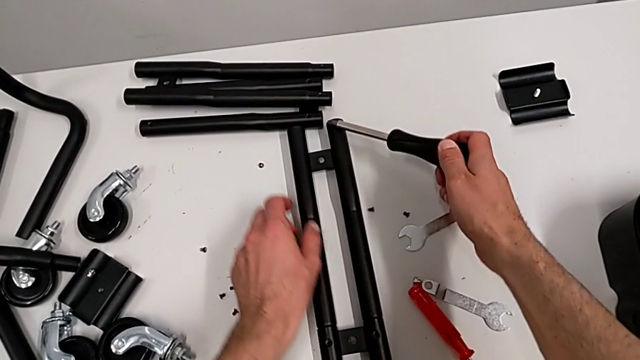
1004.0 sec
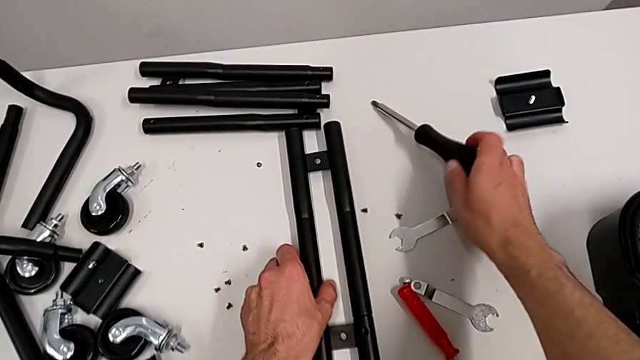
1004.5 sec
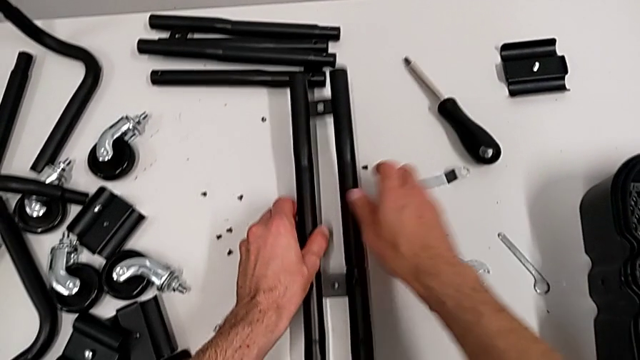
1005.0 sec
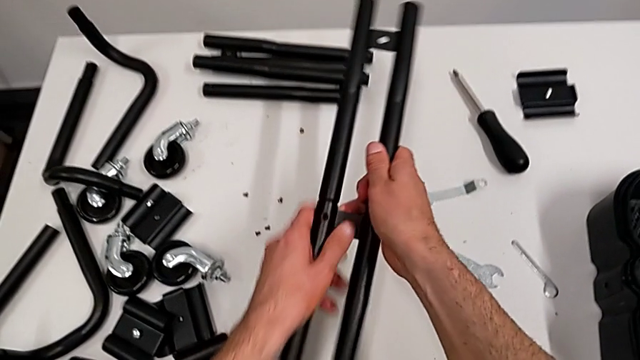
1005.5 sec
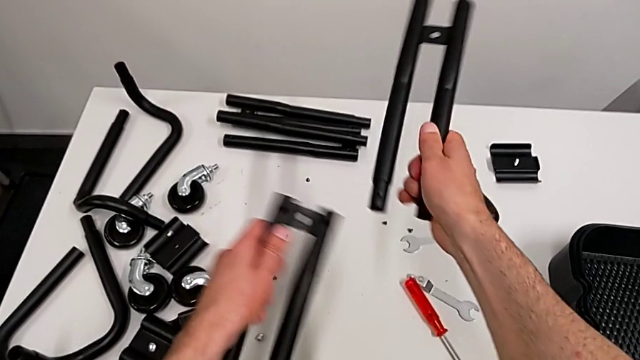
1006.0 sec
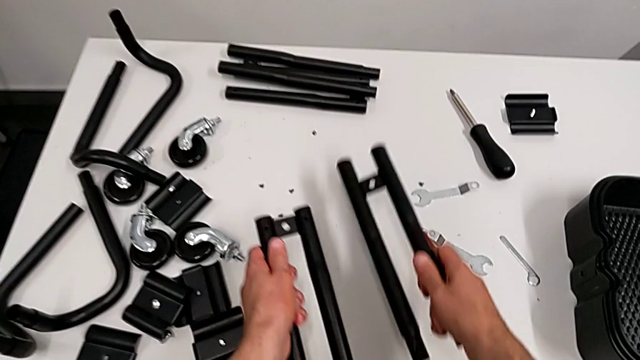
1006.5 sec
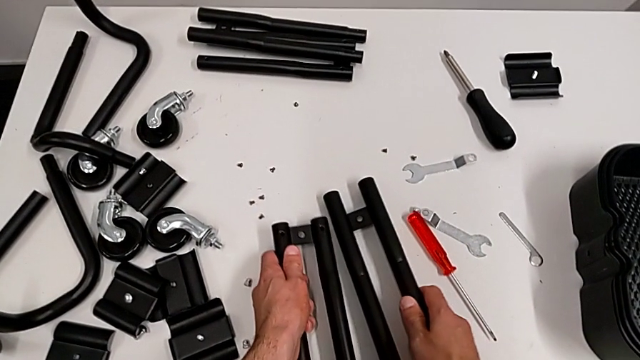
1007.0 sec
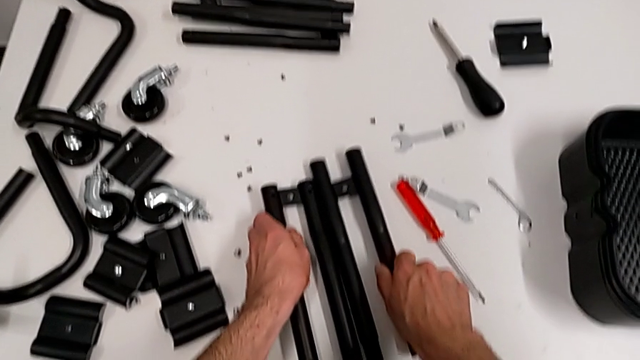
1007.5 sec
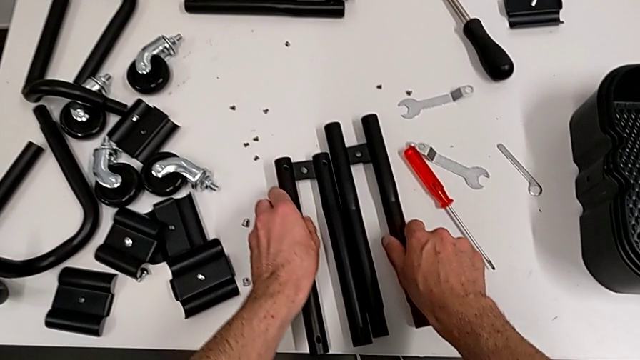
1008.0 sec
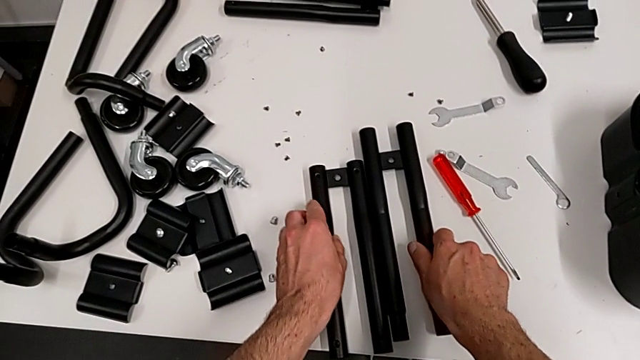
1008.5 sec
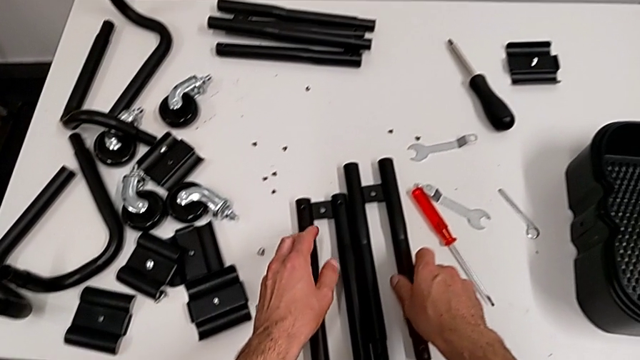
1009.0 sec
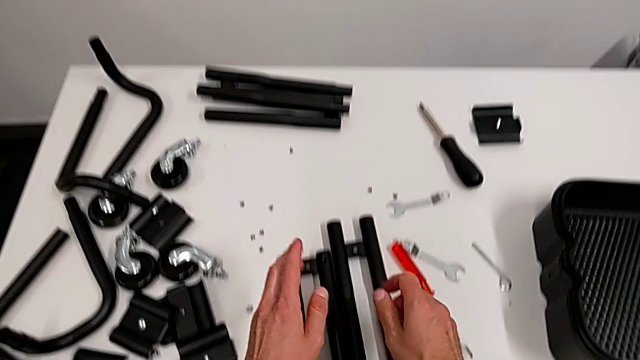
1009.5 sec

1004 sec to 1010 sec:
The camera wearer is disassembling the half frames. They grab the leg, disassemble it and place it.
